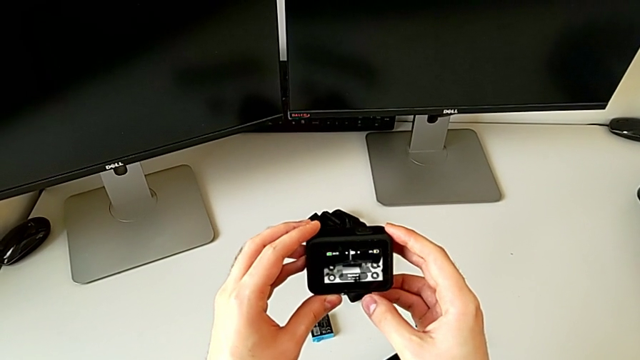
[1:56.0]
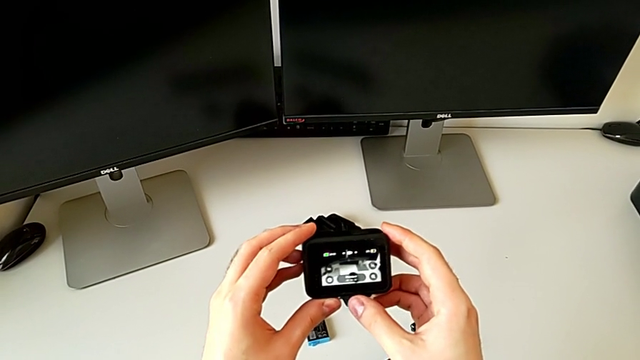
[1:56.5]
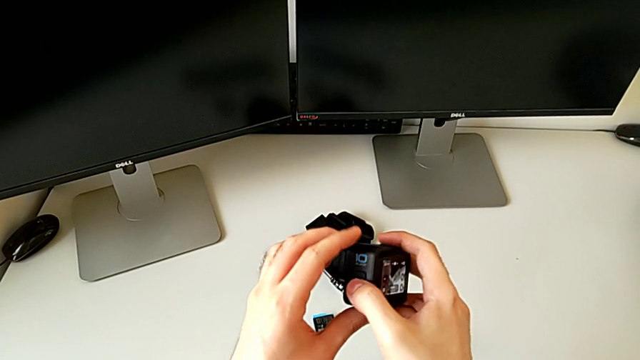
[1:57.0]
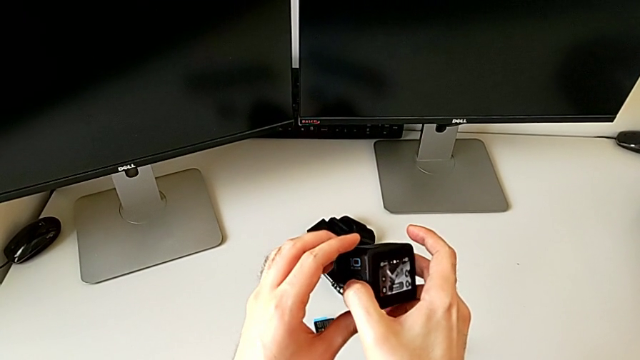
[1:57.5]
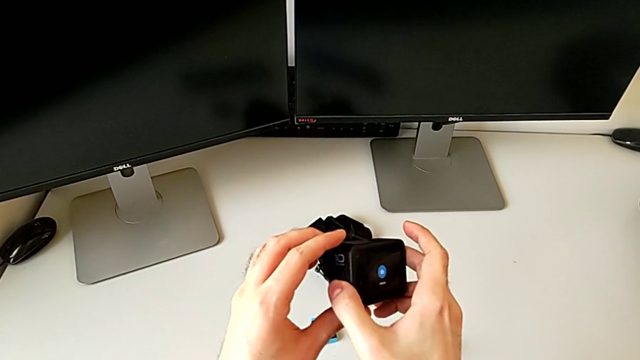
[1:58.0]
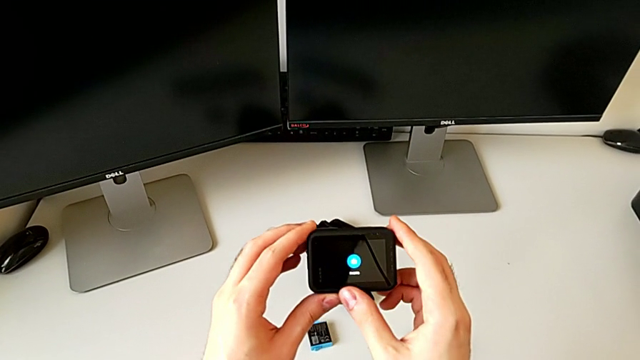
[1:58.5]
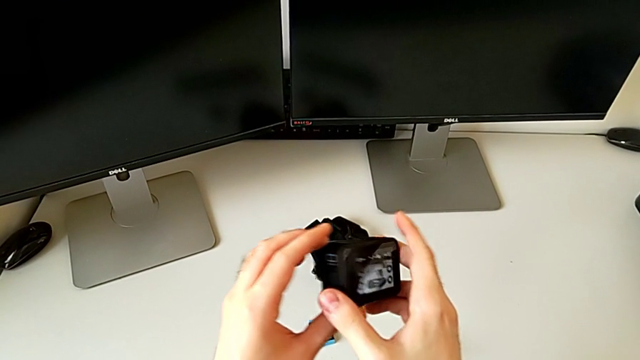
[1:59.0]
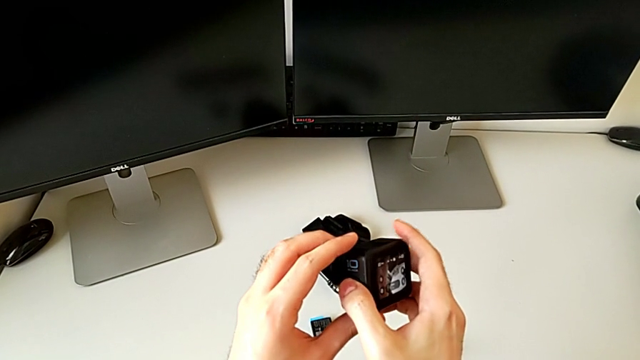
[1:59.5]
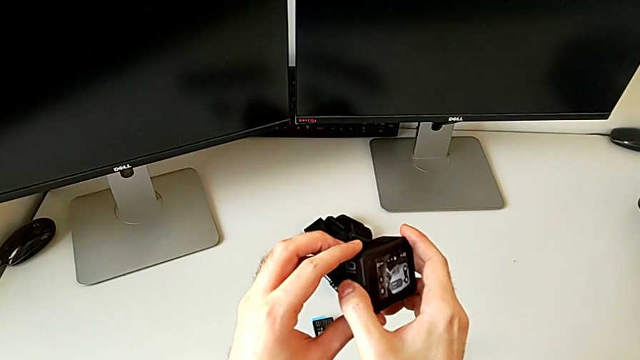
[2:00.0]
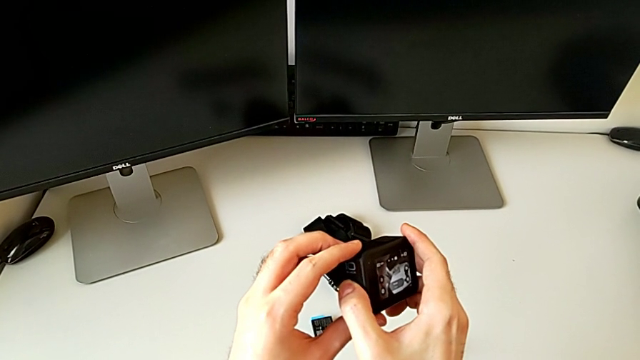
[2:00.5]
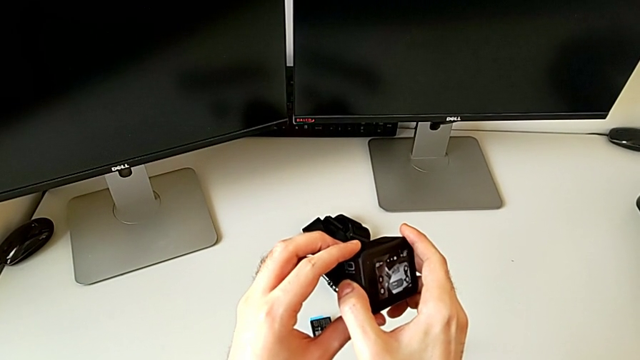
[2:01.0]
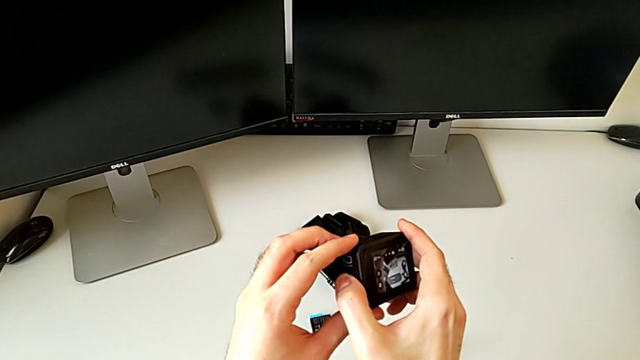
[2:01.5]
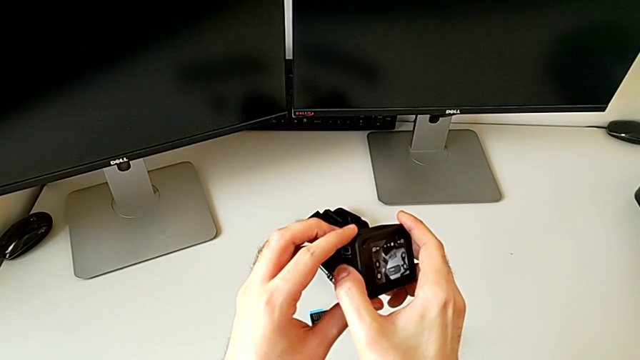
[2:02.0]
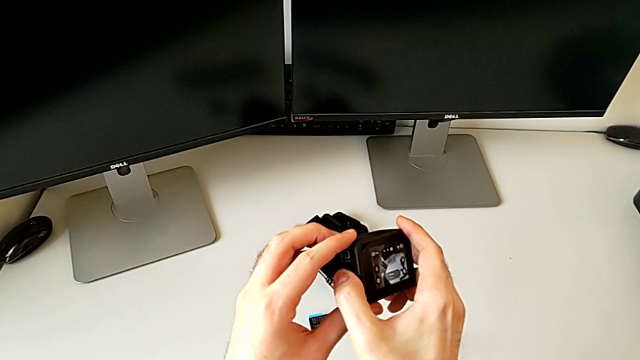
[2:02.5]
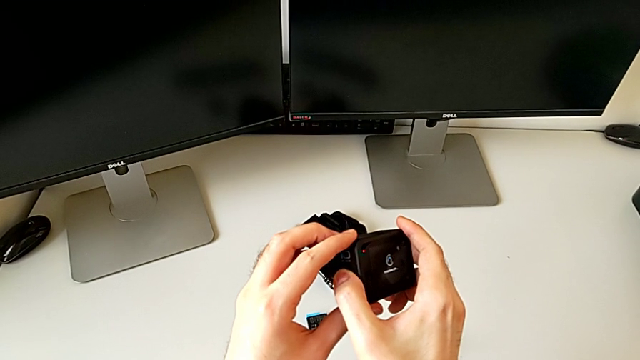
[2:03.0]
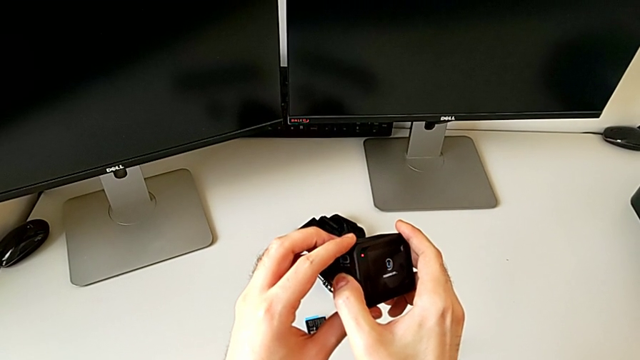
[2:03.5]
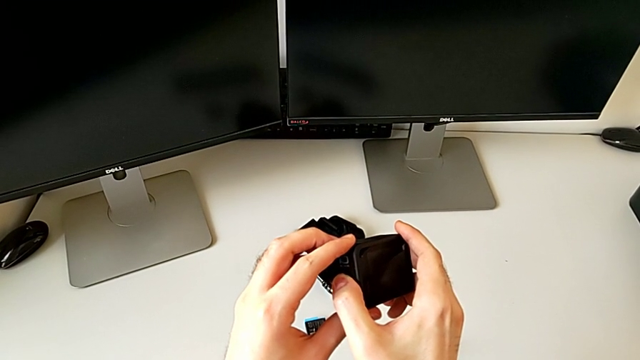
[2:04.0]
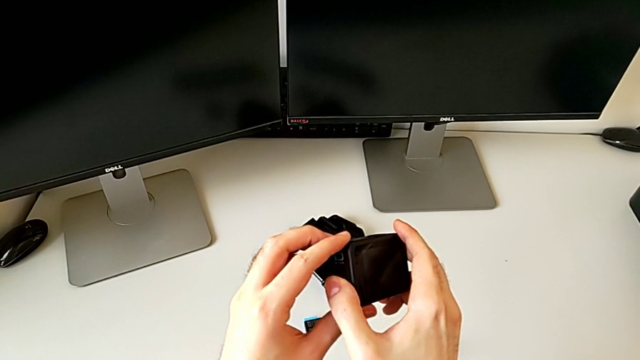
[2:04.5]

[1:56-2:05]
The camera wearer turns off the GoPro. They press the black GoPro and turn it off.

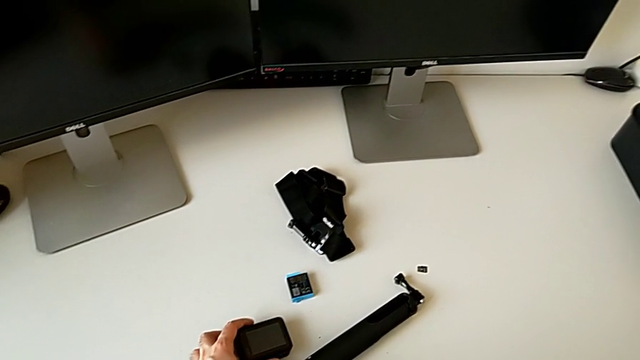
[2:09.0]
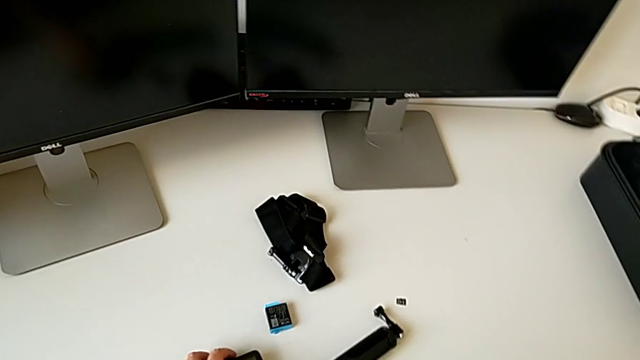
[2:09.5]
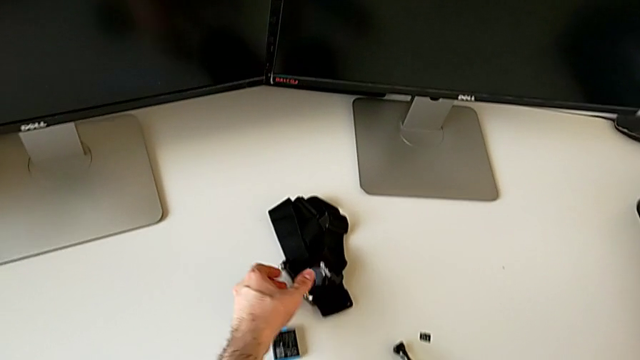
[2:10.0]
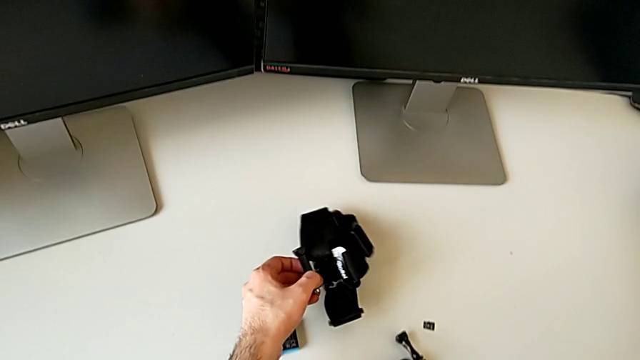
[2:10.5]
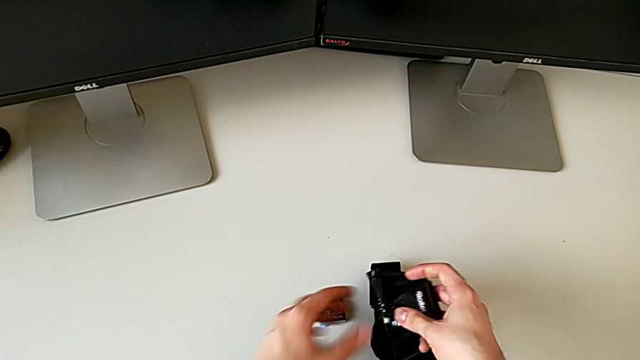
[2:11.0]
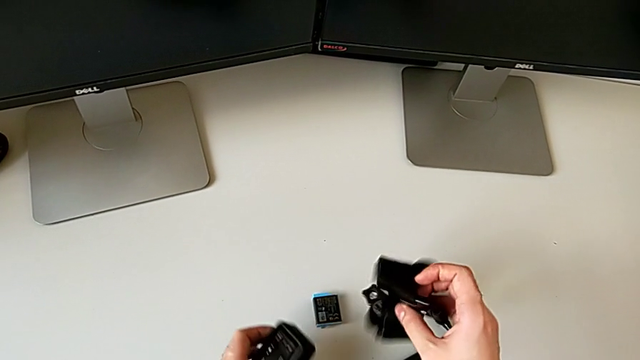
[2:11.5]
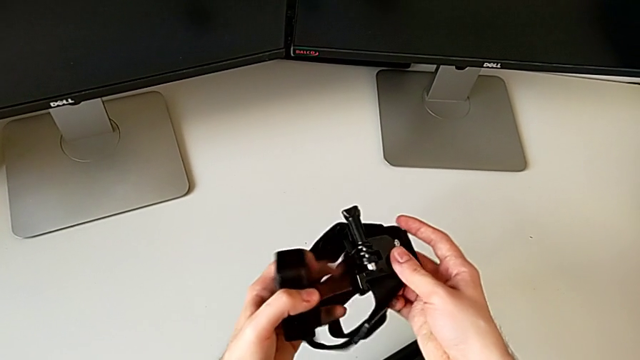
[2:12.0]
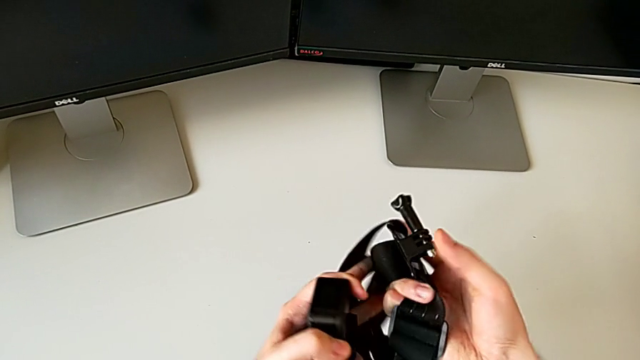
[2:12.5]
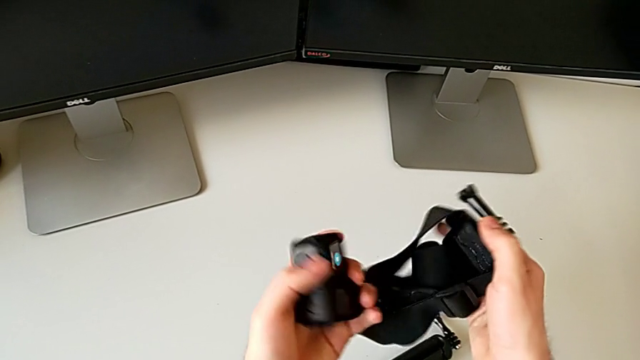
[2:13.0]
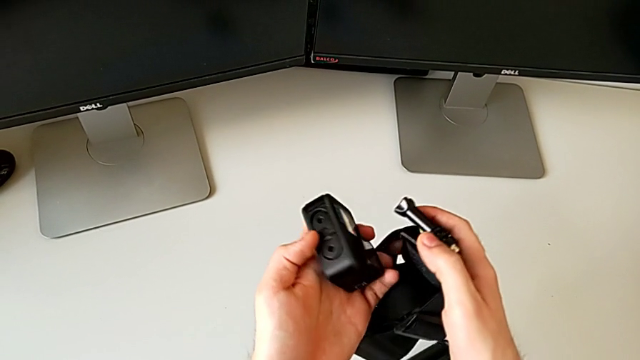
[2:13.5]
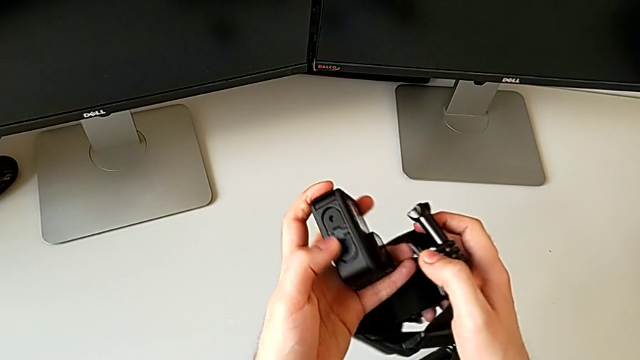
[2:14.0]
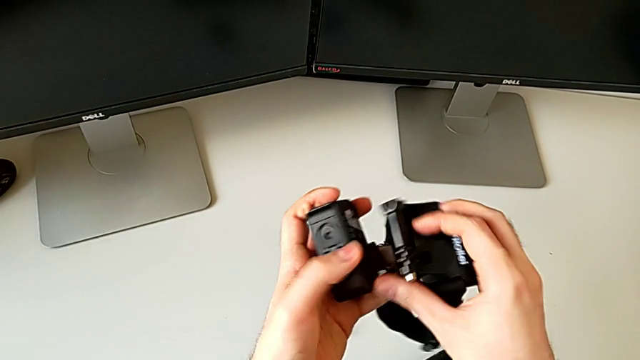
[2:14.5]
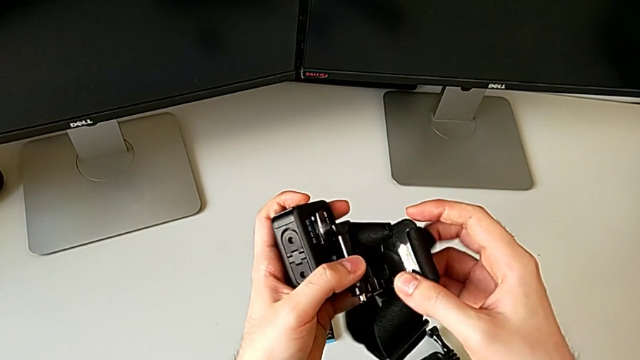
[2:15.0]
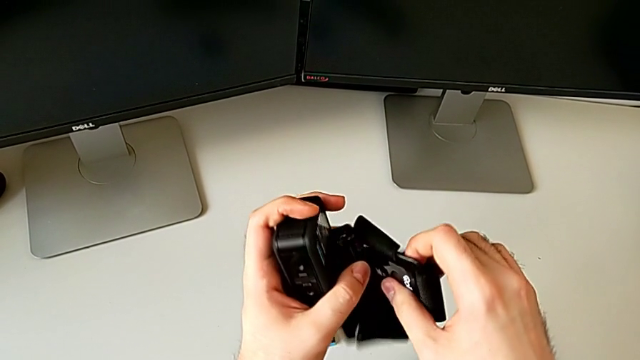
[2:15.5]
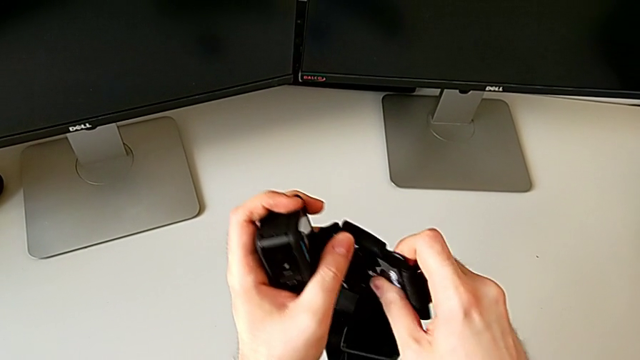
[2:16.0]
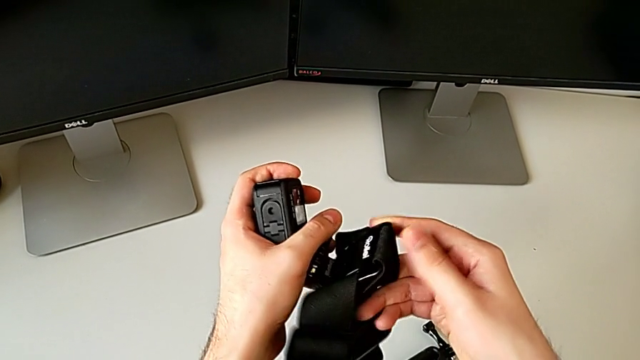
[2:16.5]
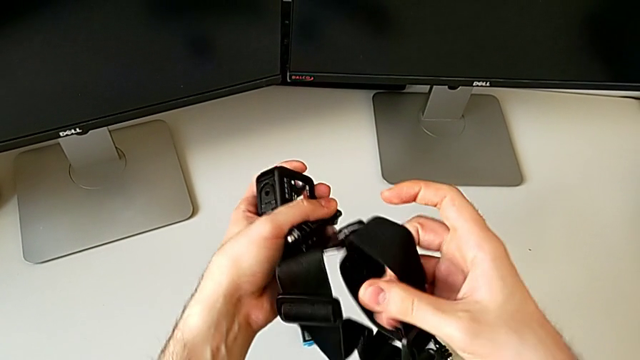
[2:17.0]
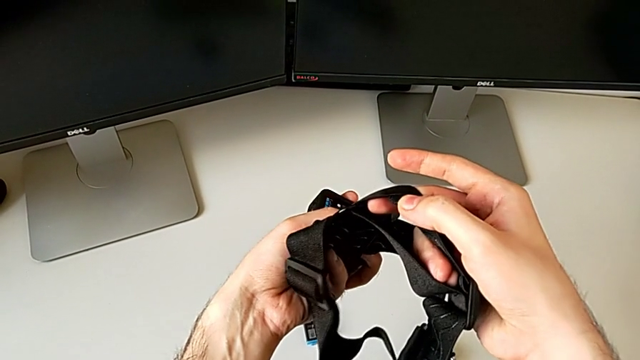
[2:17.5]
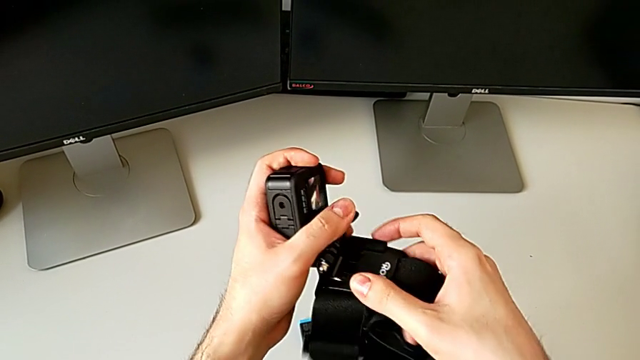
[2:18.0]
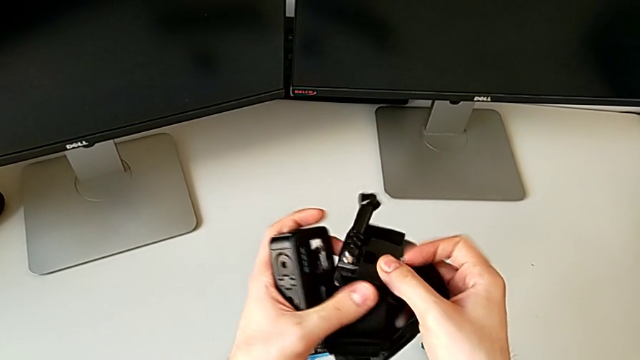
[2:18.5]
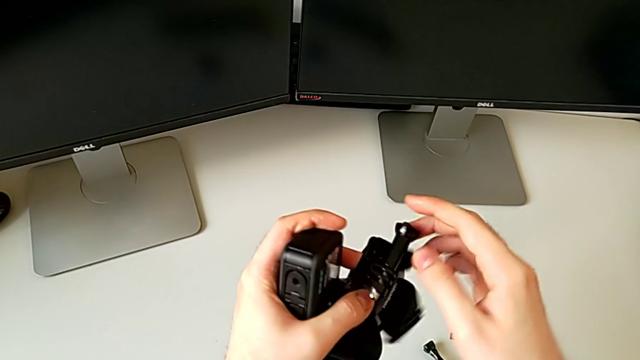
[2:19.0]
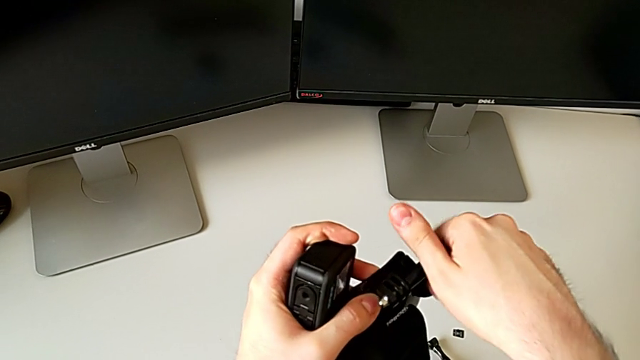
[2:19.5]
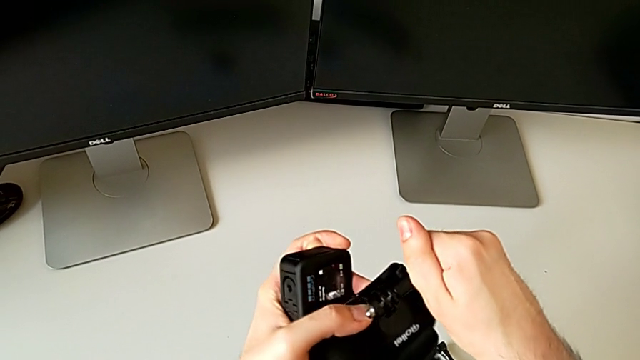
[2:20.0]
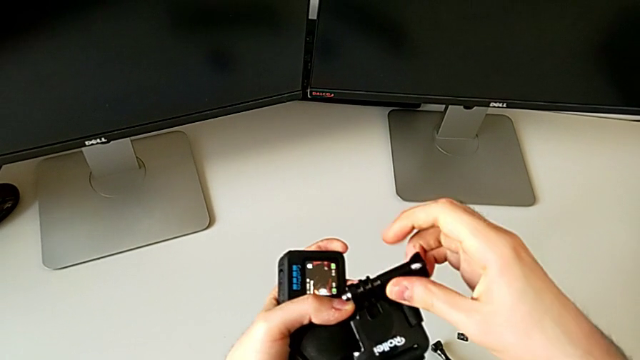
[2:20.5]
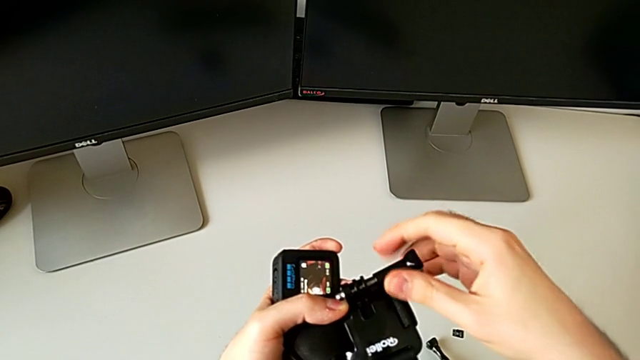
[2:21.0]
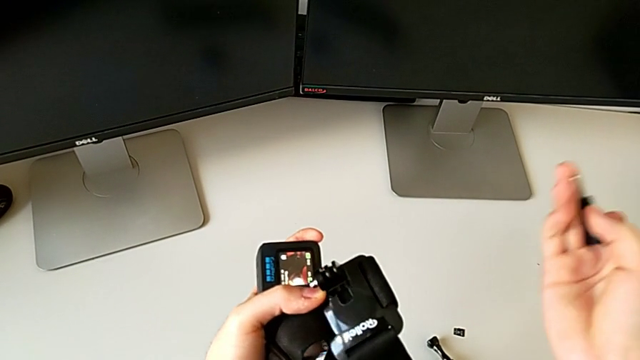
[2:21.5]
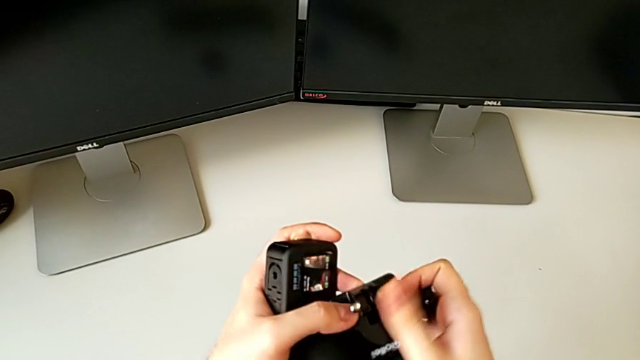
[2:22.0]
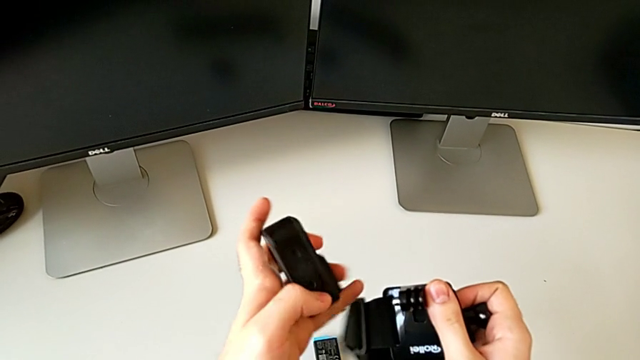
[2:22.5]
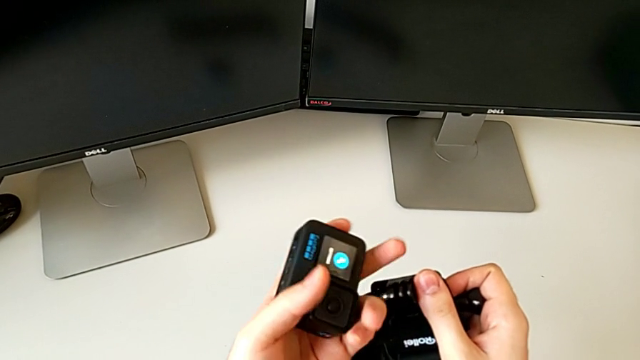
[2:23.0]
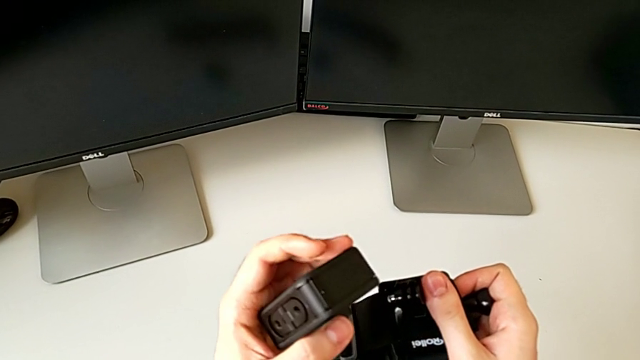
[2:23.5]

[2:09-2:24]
The camera wearer is assembling the GoPro on the strap mount. They grab the black GoPro, inspect it and unscrew the black screw.
